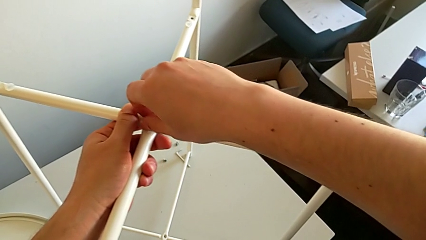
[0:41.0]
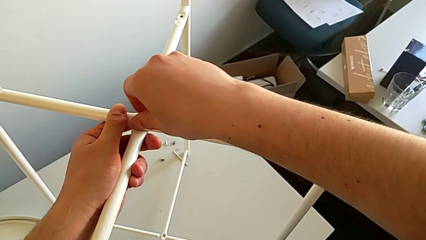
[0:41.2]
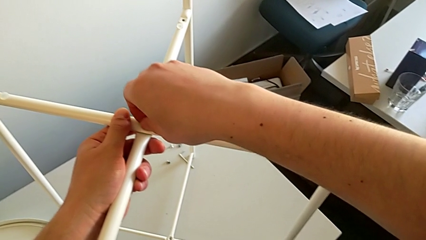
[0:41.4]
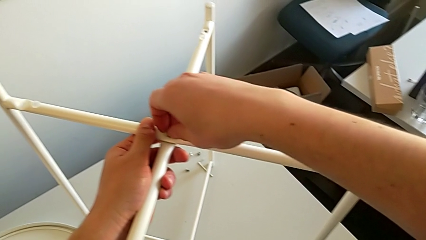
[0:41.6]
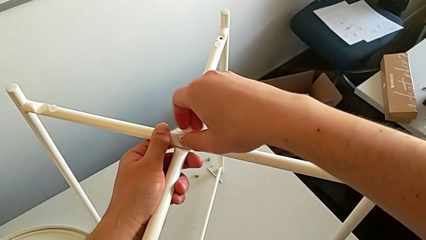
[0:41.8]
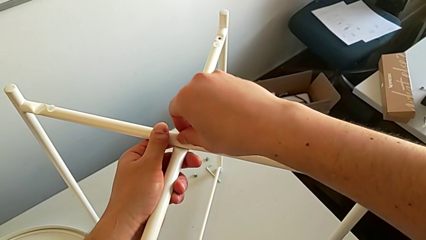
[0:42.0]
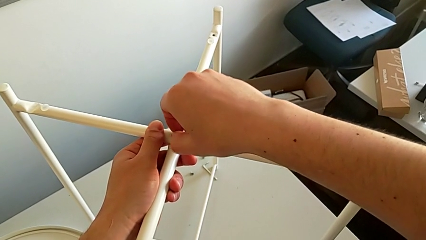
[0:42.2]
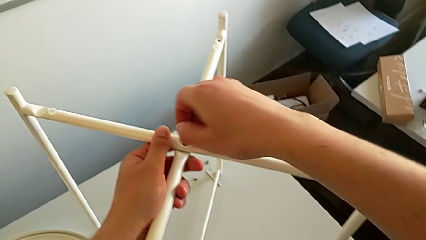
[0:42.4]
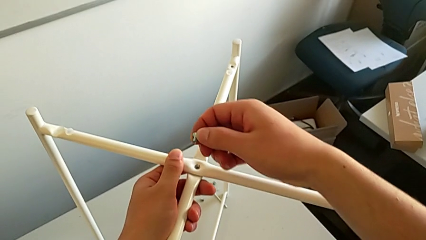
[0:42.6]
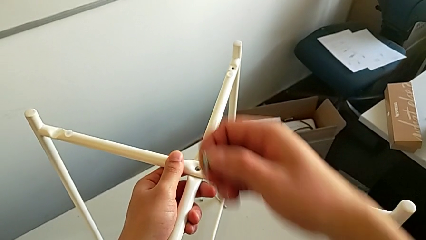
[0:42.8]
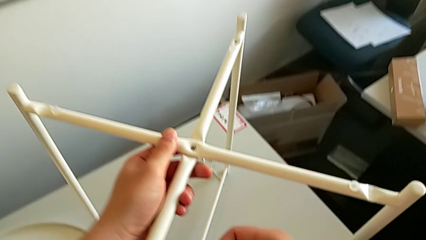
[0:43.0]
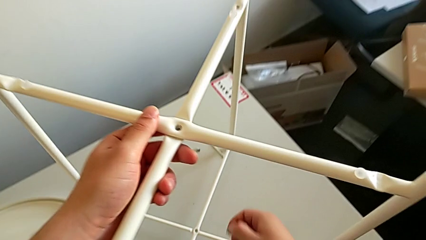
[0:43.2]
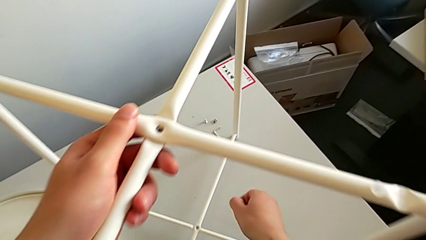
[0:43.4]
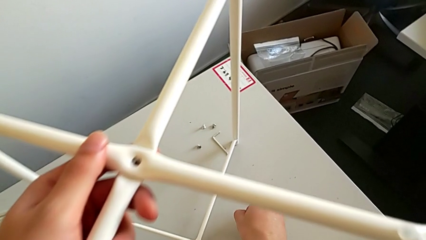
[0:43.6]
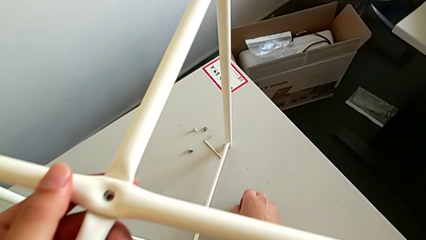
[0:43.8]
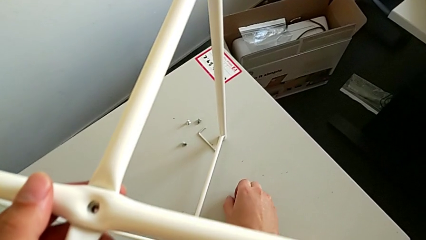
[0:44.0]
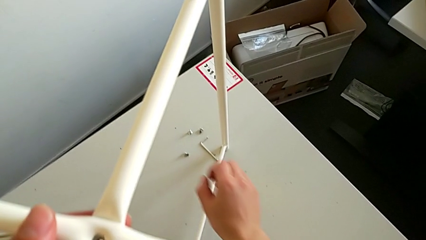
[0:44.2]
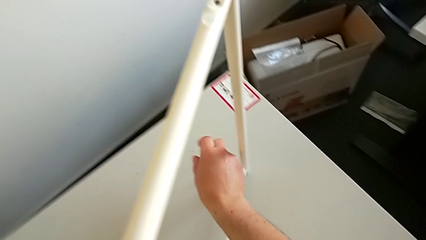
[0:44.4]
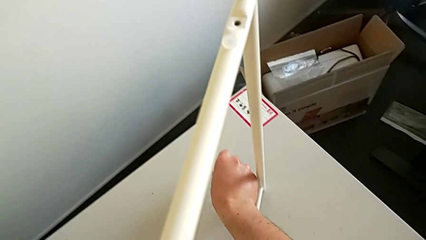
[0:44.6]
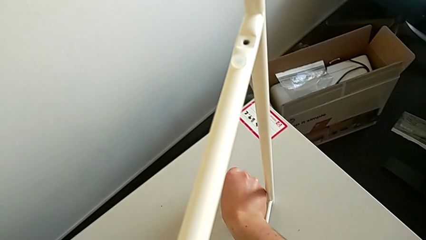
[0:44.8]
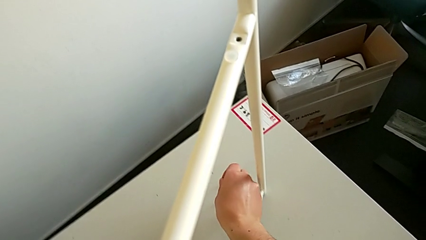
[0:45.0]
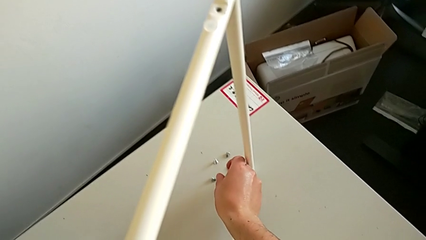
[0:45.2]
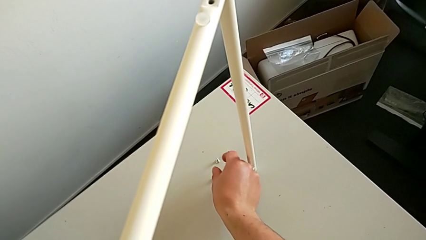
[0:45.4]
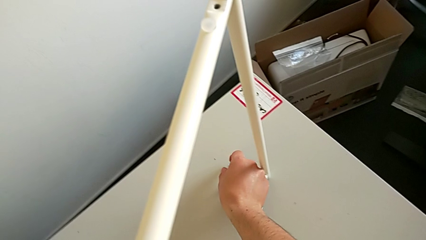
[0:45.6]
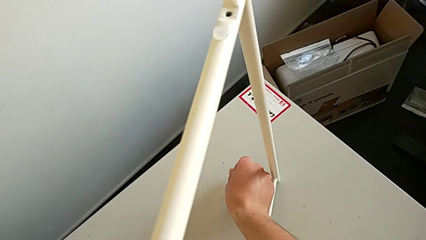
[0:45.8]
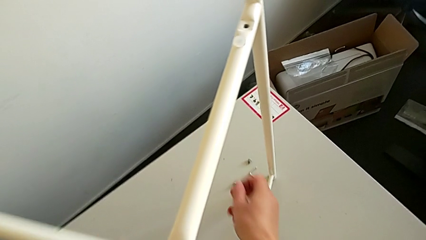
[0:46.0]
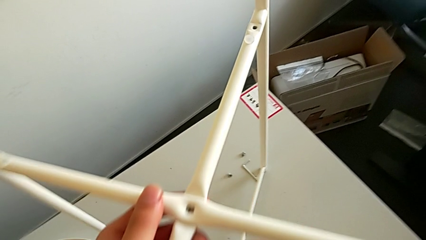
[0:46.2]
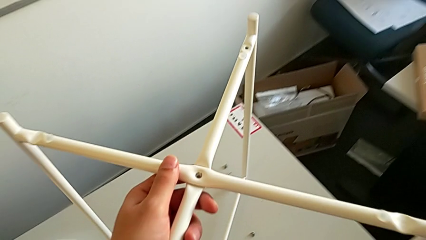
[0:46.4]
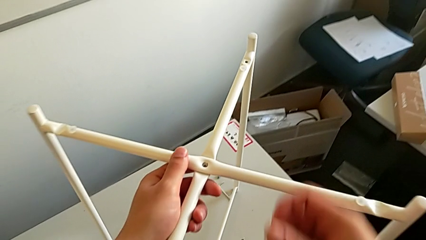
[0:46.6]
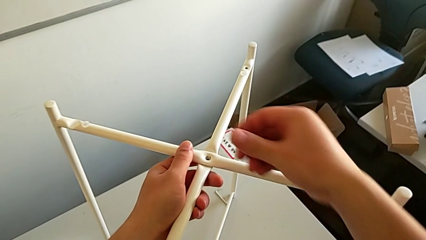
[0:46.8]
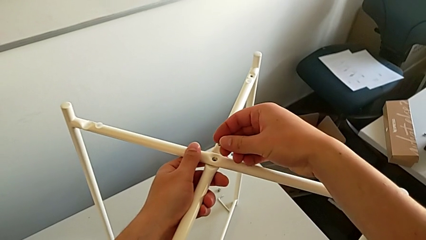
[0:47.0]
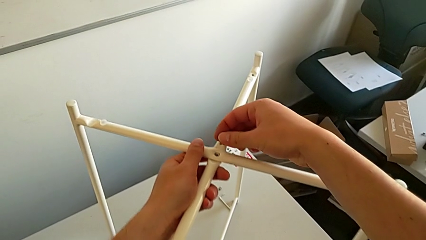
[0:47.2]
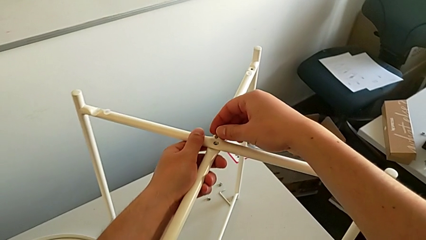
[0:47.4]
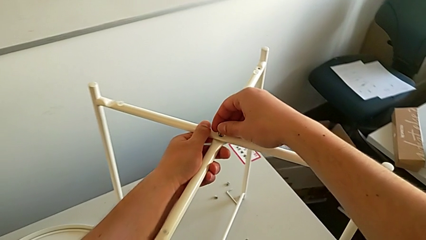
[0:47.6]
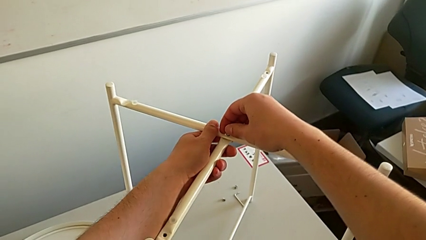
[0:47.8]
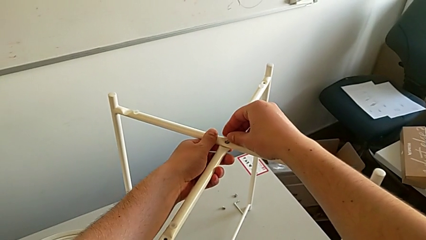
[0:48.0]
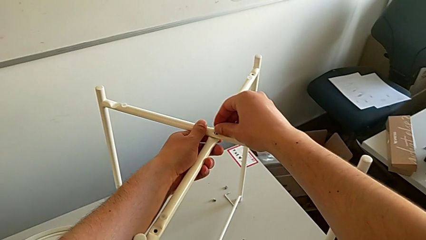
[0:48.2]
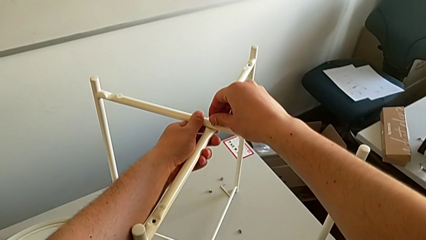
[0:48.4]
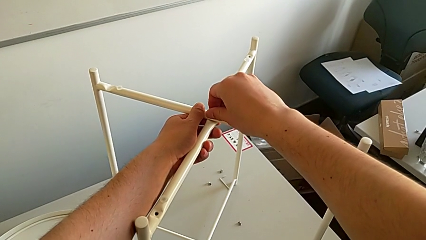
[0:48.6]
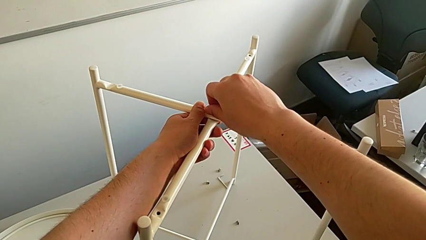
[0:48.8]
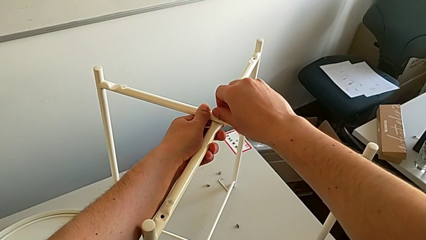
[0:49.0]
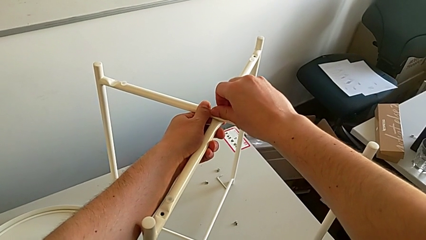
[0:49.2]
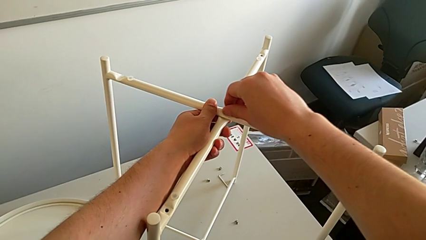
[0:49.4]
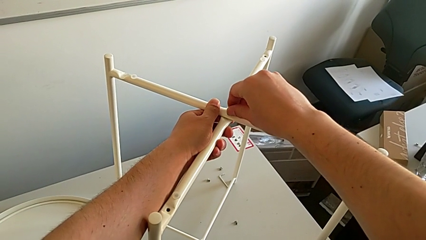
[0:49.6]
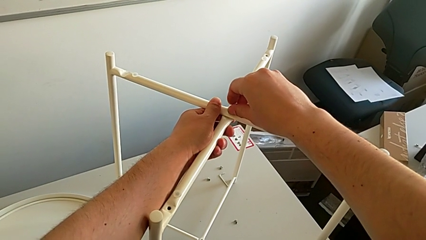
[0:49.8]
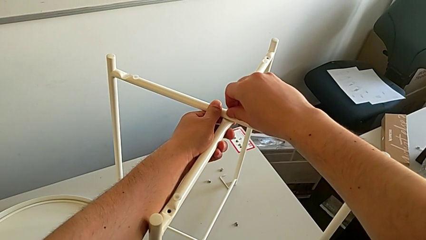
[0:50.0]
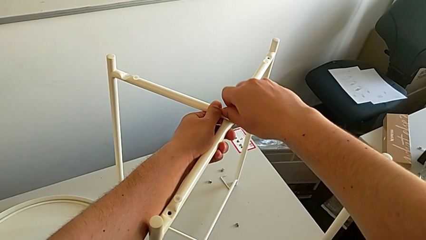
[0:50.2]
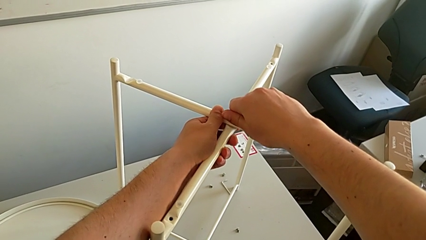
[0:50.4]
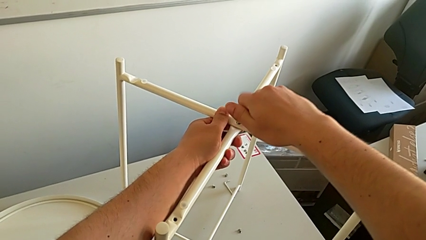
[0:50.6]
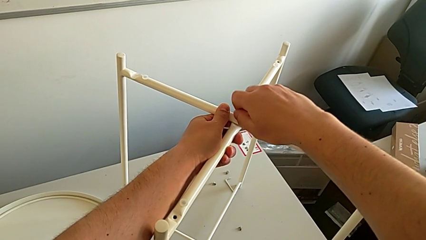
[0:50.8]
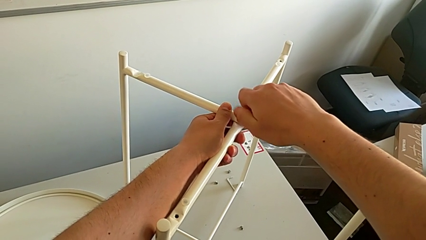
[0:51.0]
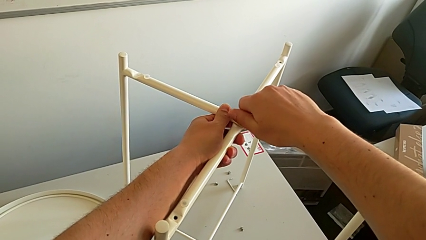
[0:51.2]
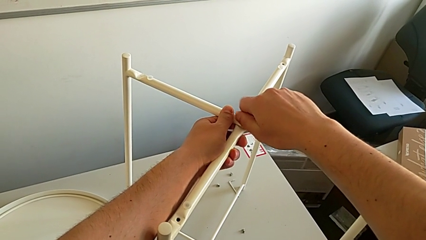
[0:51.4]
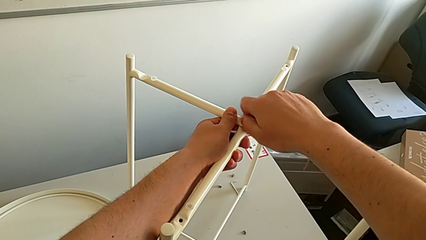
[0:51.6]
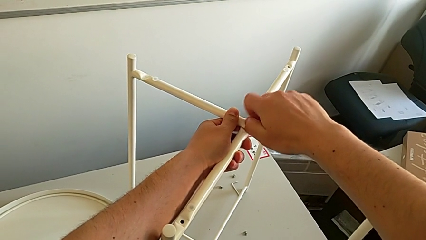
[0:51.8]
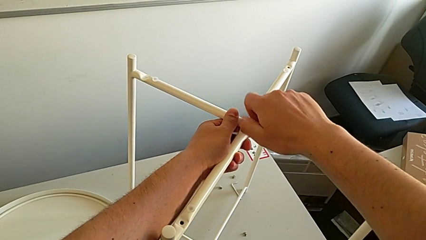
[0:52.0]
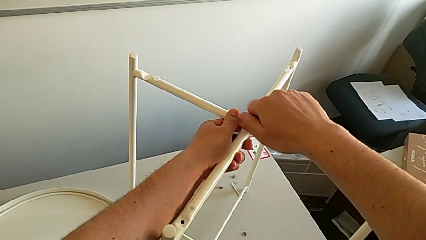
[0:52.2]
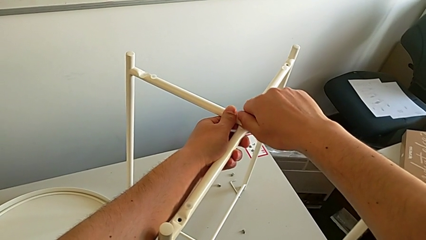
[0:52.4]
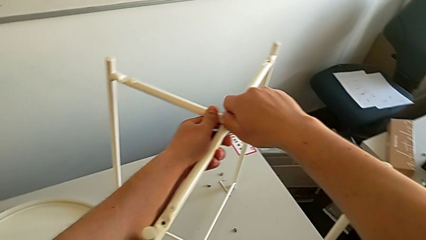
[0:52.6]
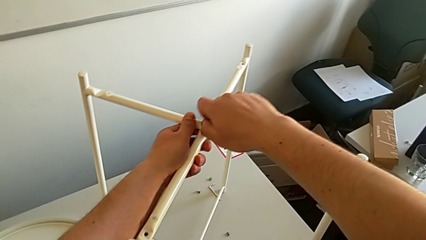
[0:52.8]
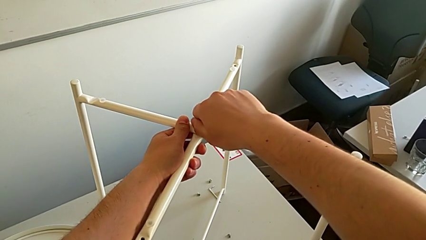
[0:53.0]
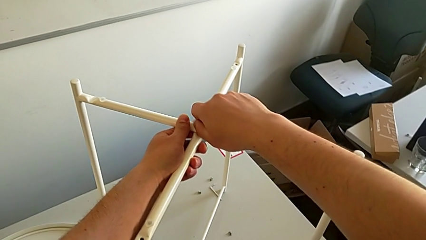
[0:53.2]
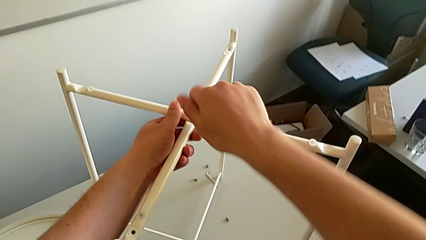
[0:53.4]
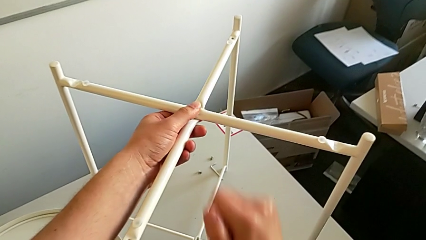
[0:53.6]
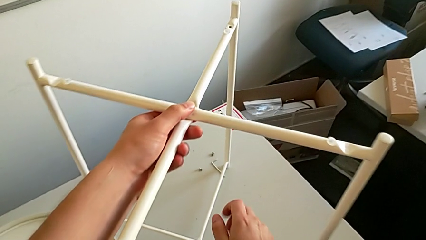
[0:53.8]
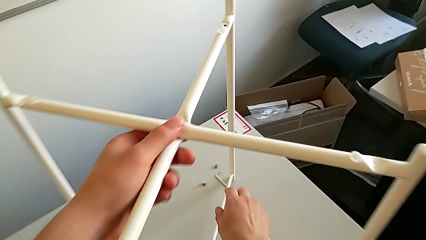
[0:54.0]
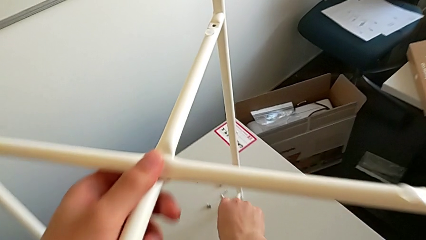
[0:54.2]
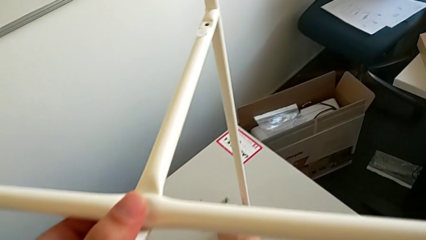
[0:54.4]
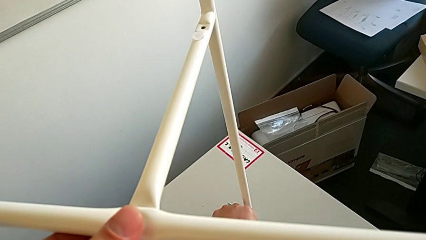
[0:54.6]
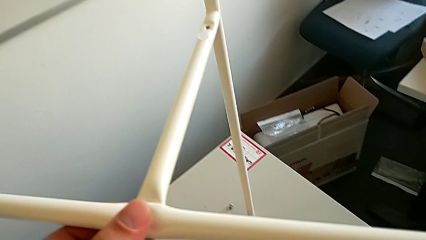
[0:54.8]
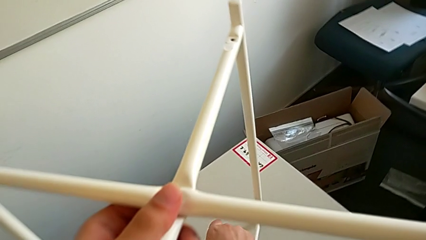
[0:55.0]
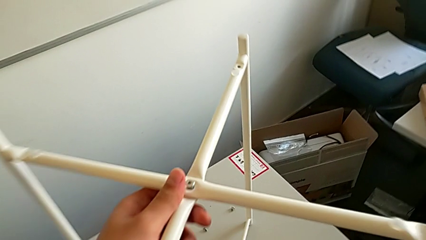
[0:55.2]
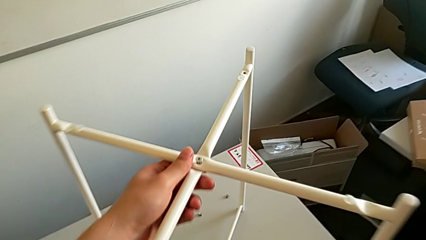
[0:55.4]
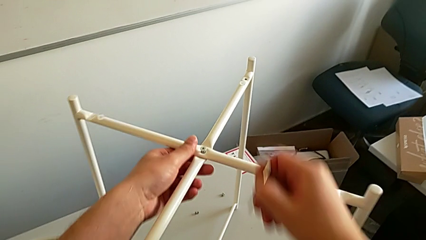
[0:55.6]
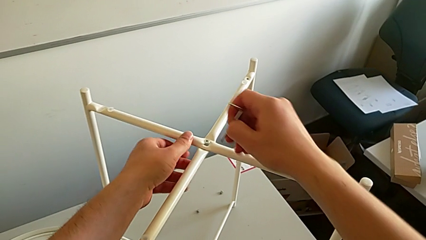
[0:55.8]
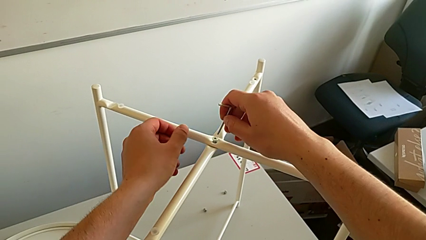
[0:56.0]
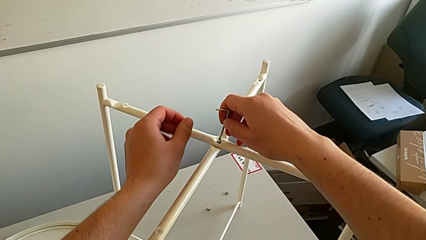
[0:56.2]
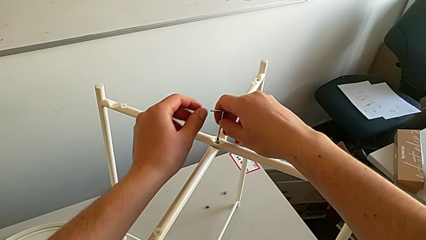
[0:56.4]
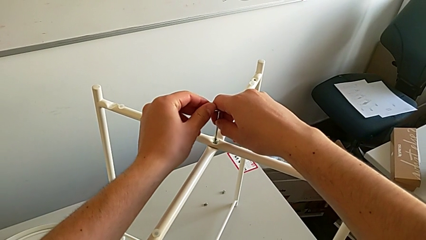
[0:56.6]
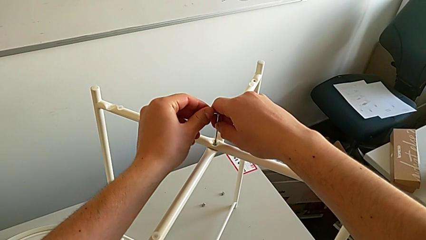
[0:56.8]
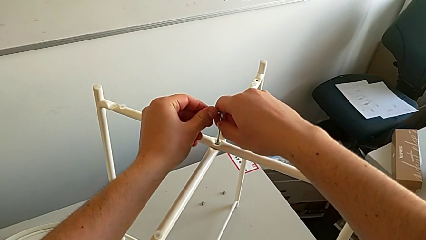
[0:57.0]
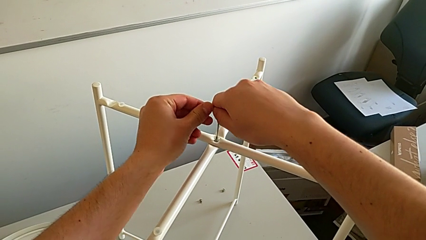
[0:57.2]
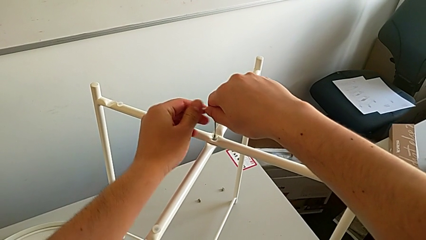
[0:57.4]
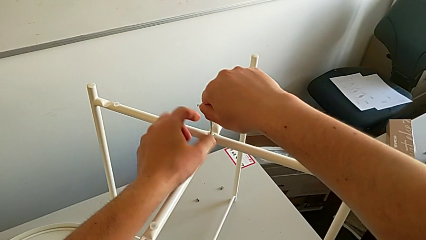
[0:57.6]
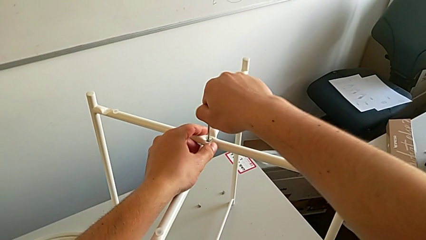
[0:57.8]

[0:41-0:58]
The camera wearer is assembling the top screw. They wrongly unscrew the hex socket head, attempting to screw the wrong hex socket head, withdraw it, place it, grab it, lift it, insert it and screw it. They grab the Allen wrench and insert it.
